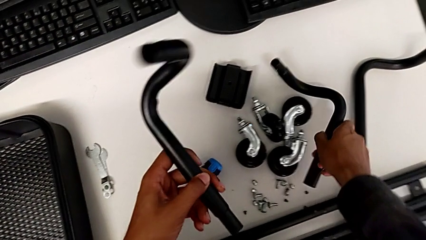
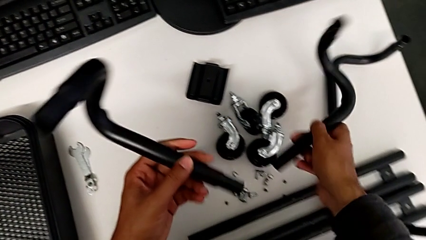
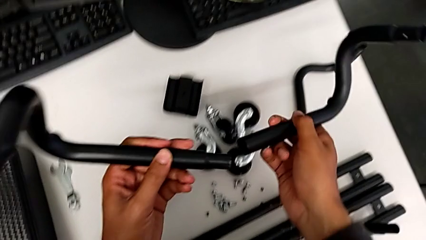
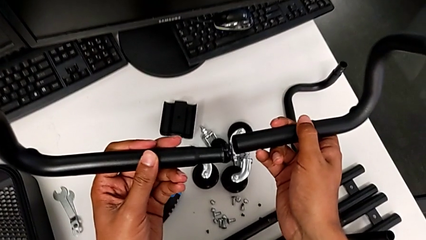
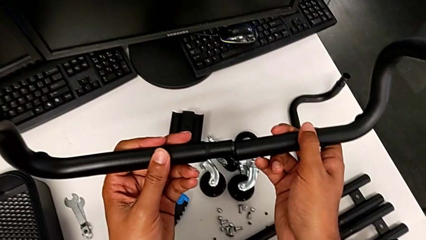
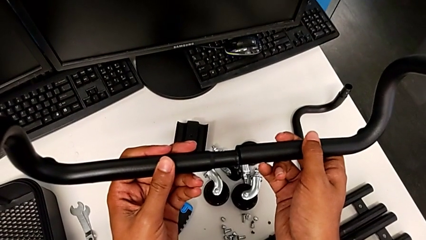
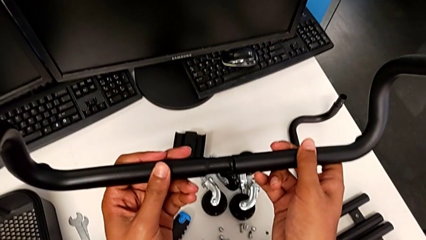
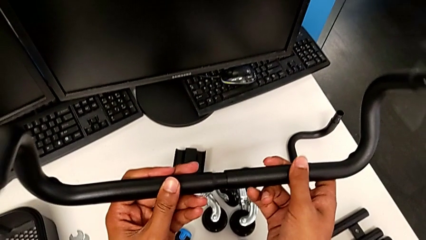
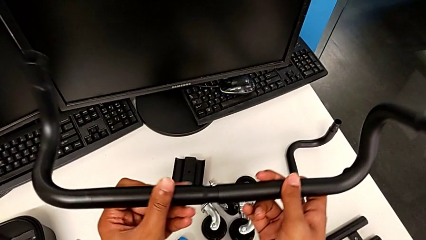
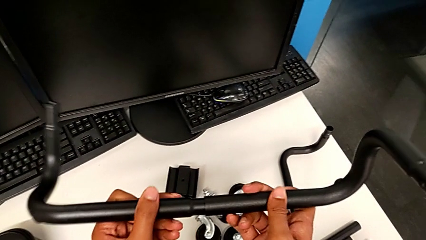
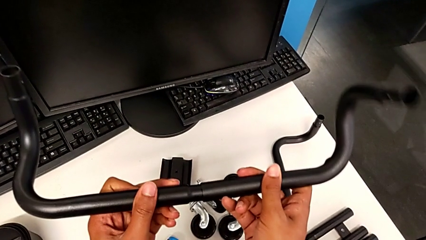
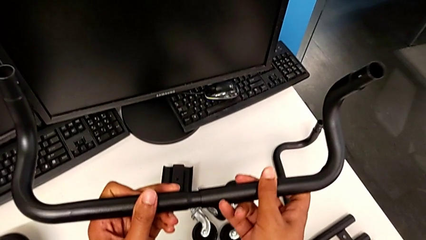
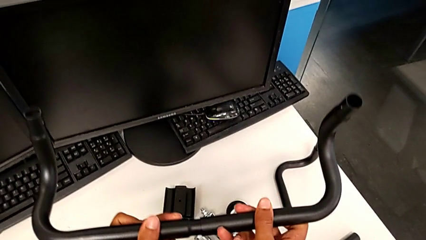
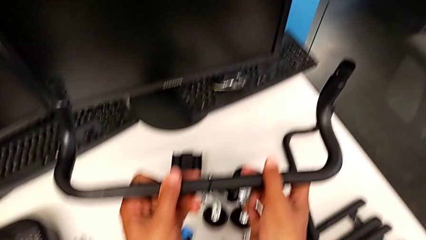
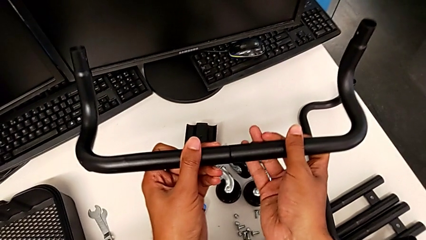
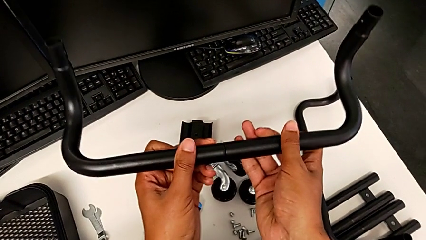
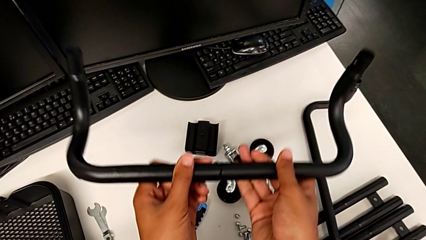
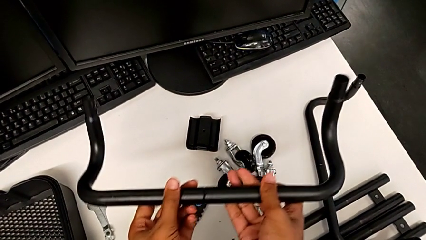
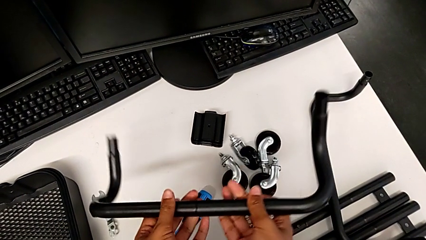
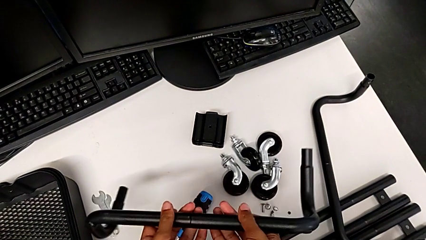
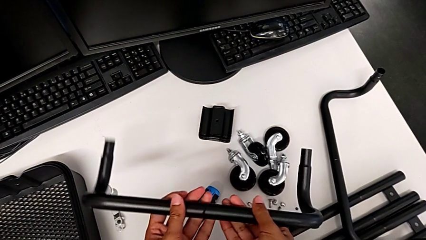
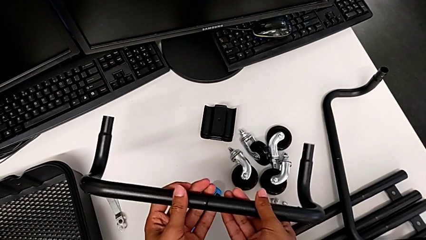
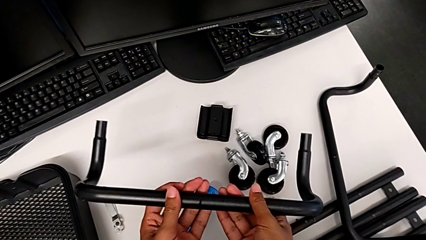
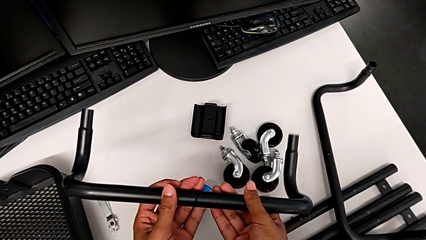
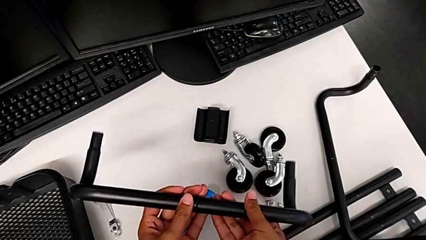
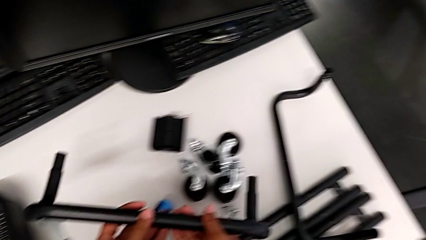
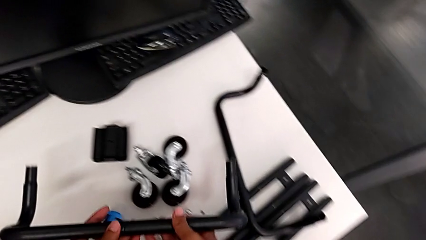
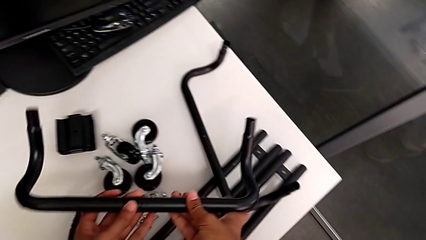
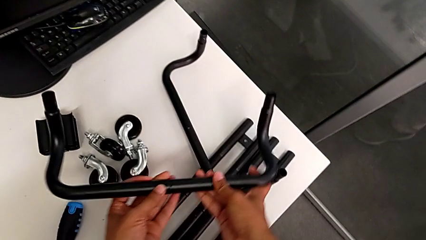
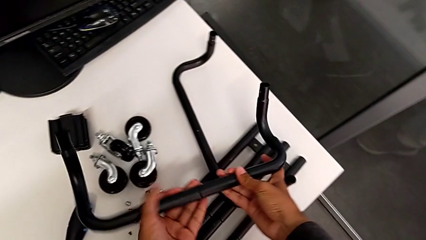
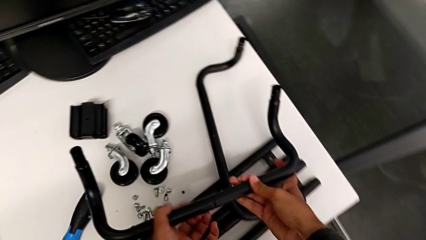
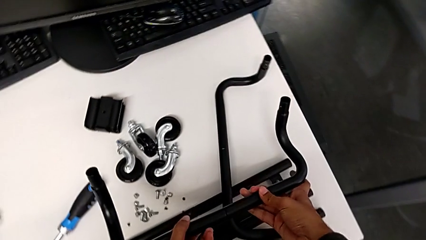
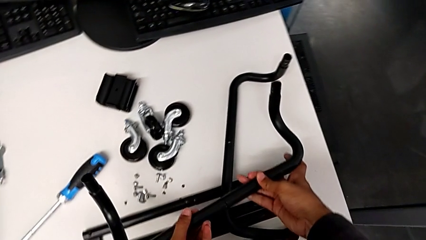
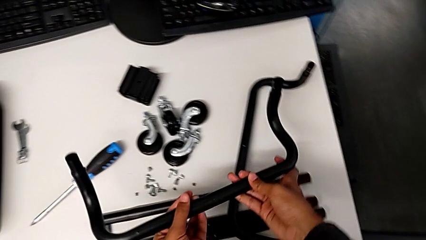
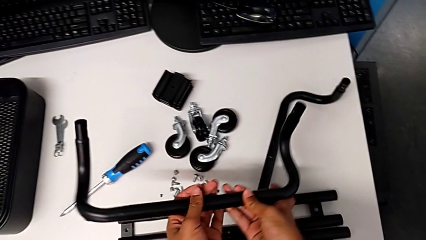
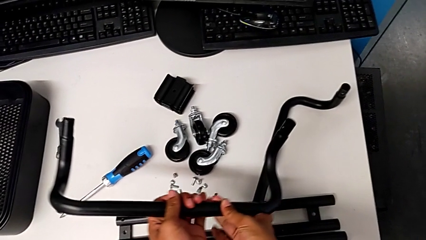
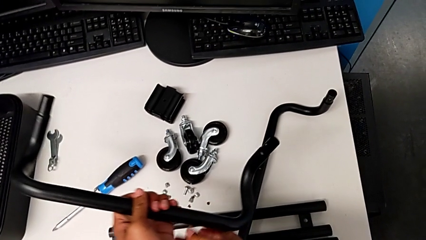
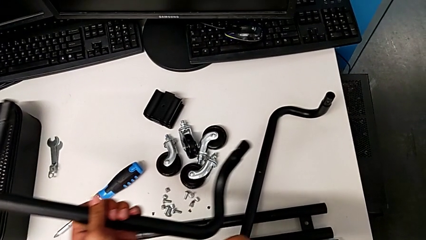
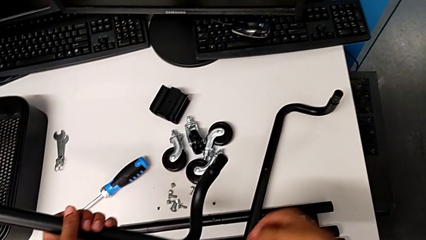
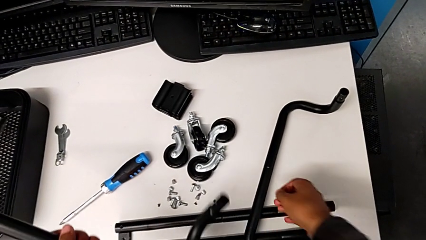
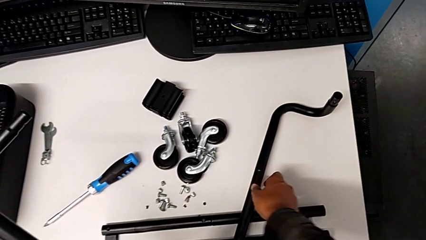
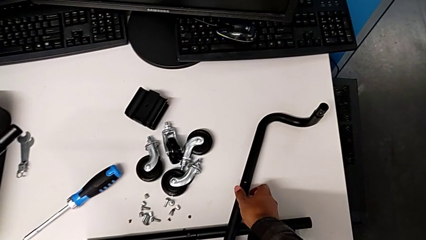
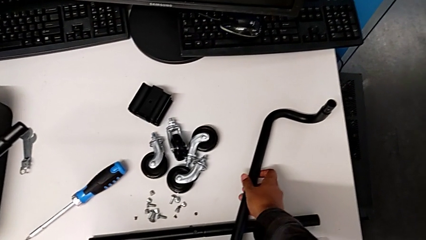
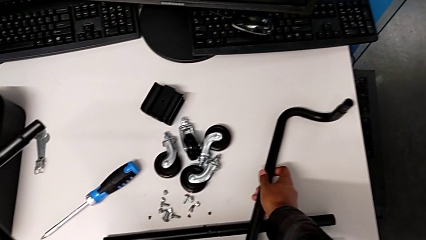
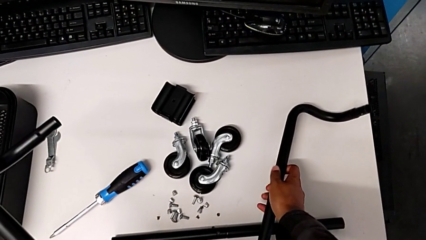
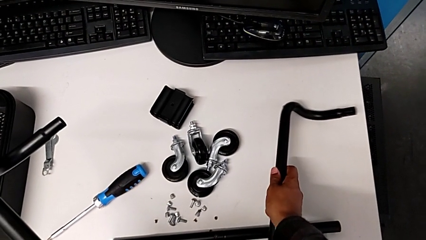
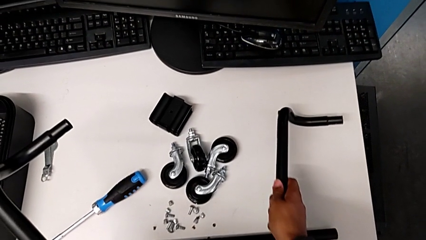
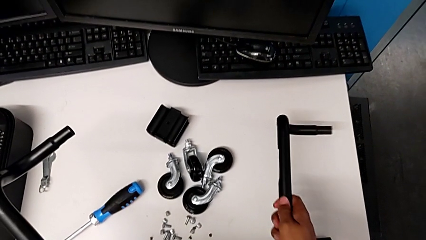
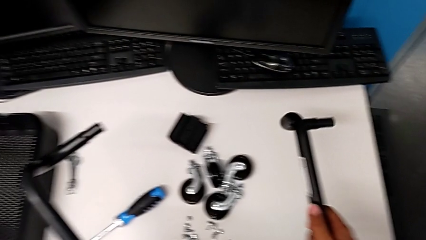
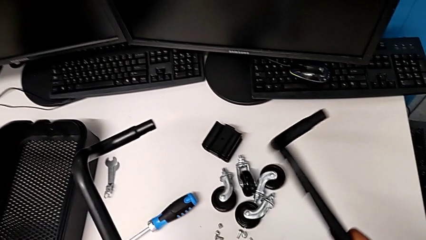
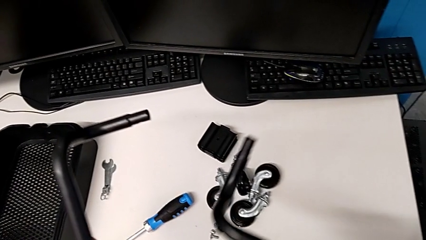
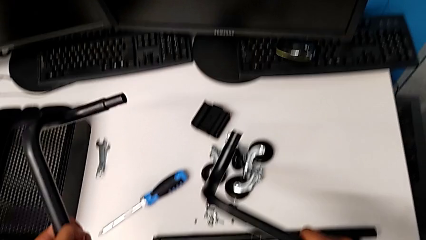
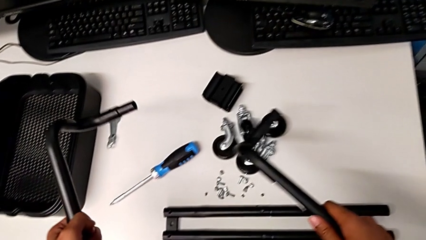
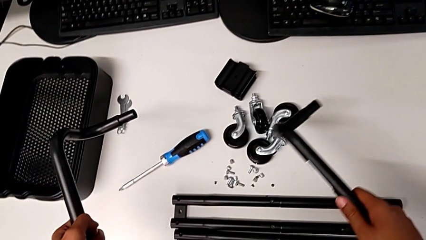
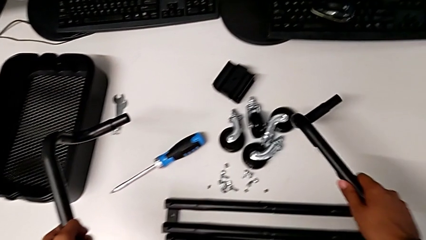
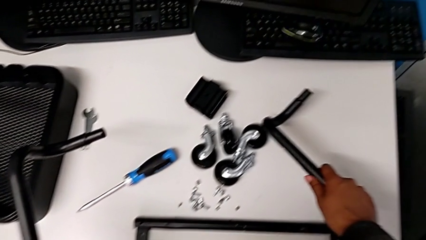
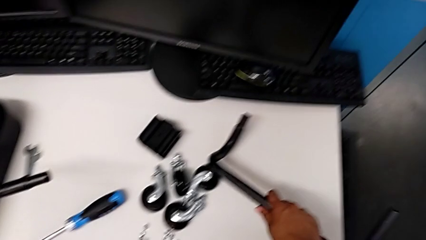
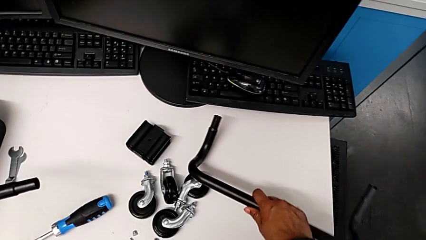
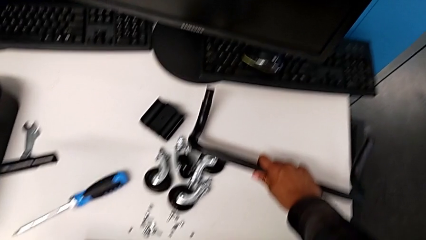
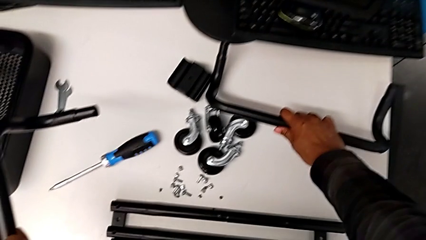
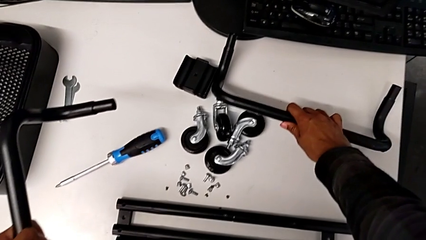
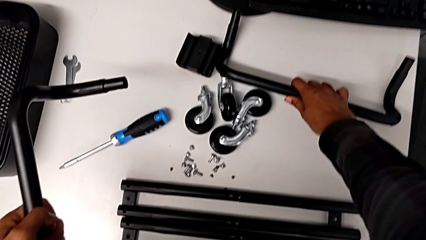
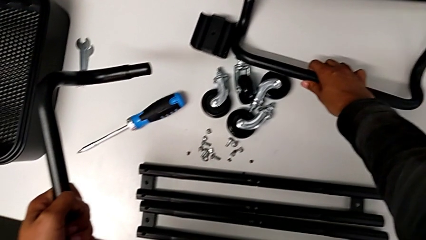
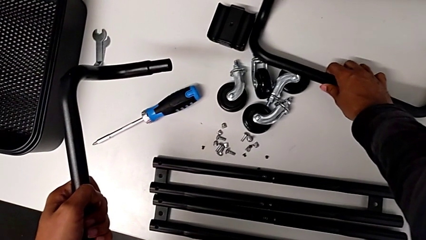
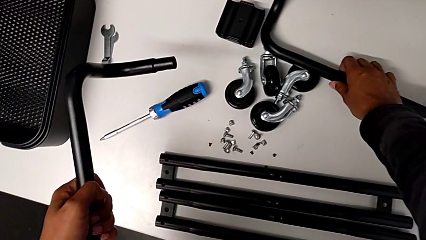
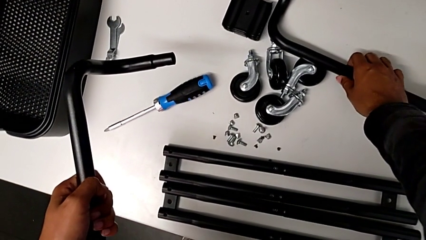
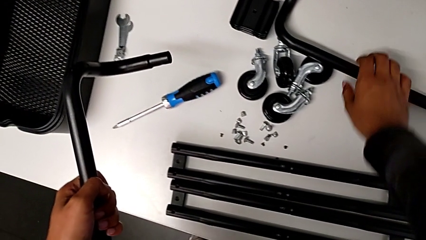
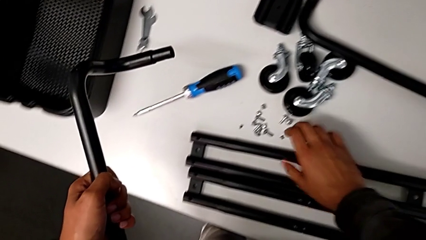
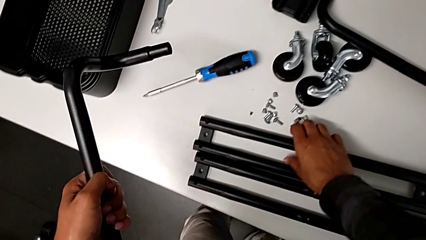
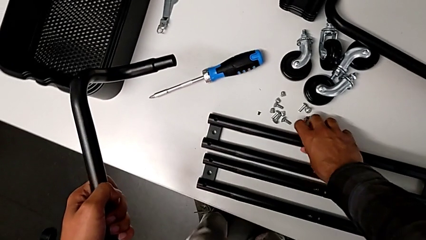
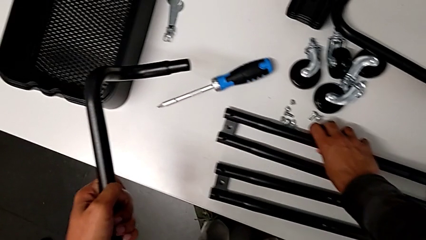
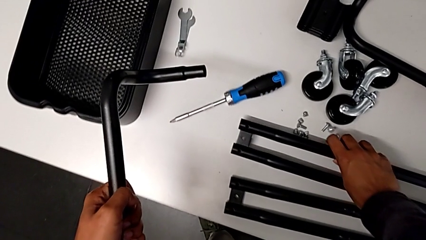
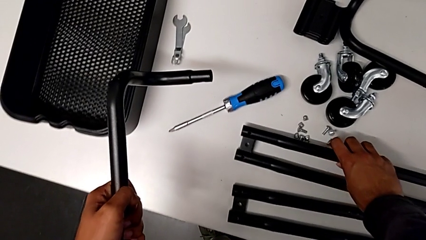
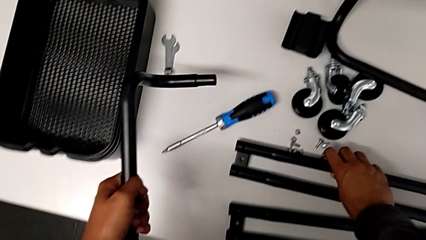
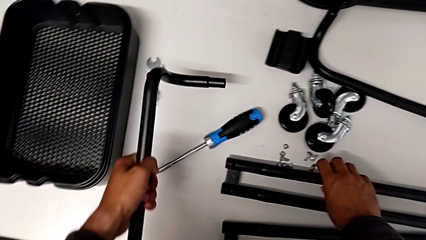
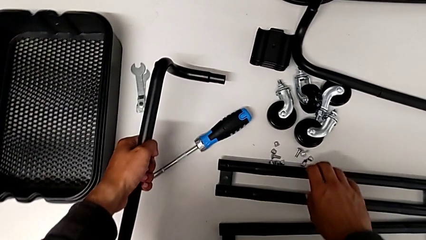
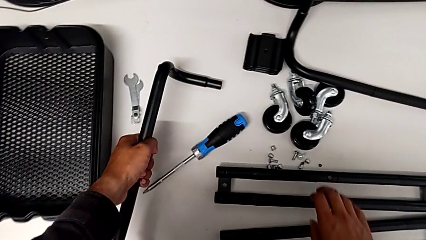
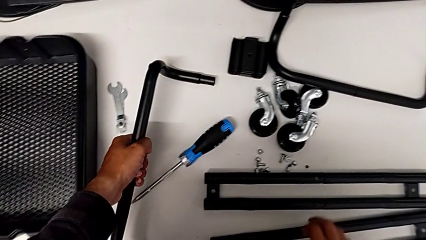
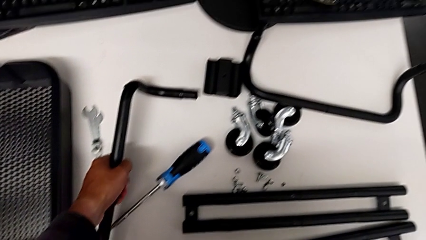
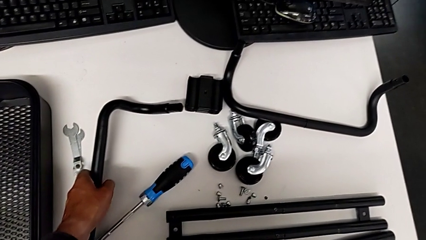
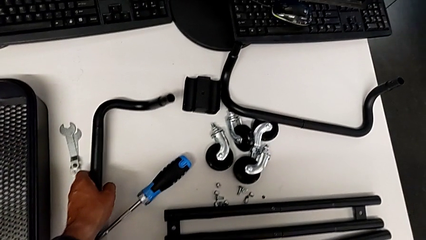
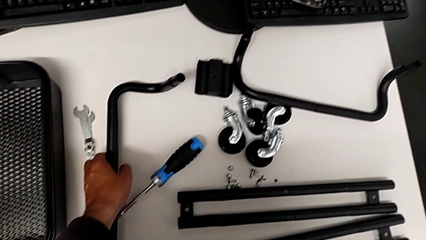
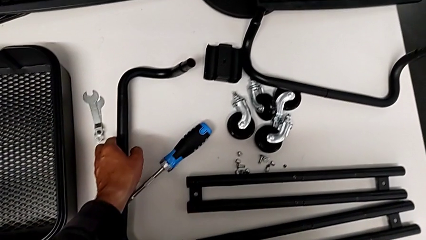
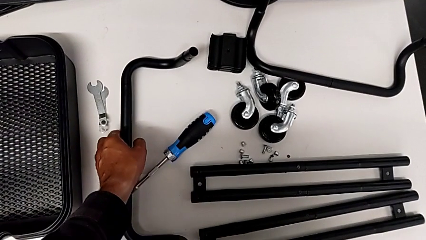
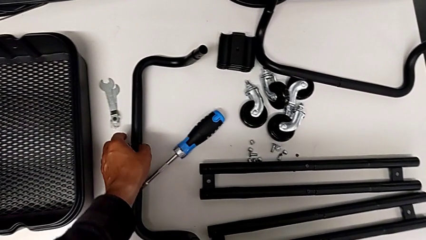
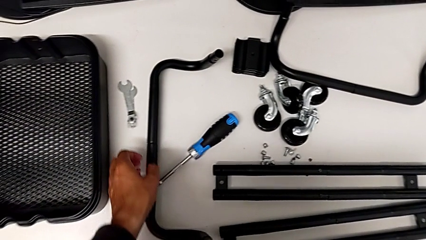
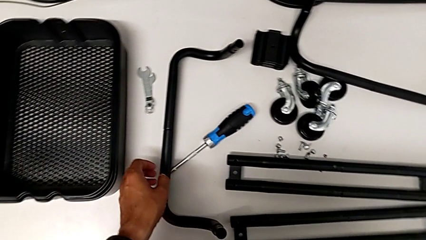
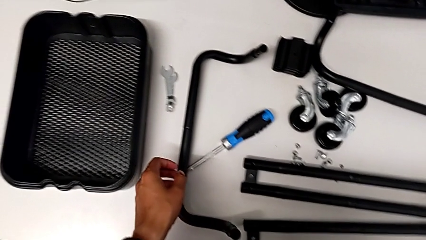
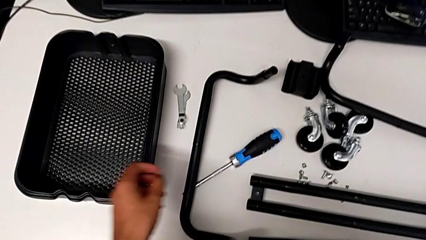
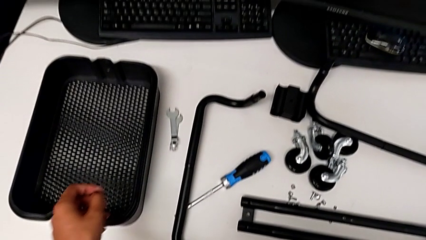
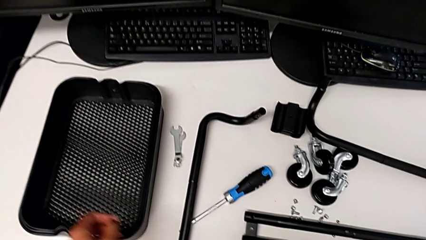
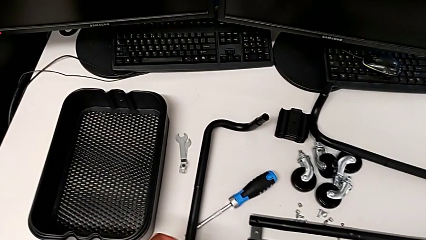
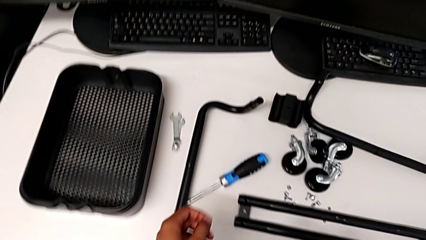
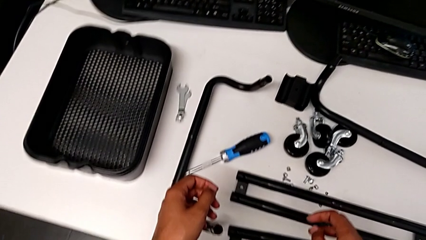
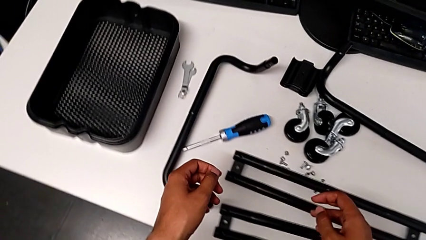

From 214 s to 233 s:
The camera wearer is assembling the base frame. They assemble the frame and place it.
